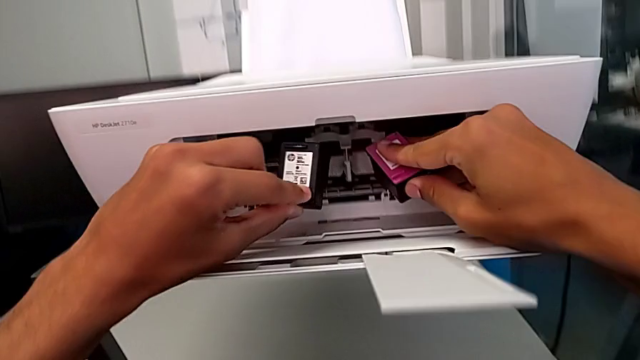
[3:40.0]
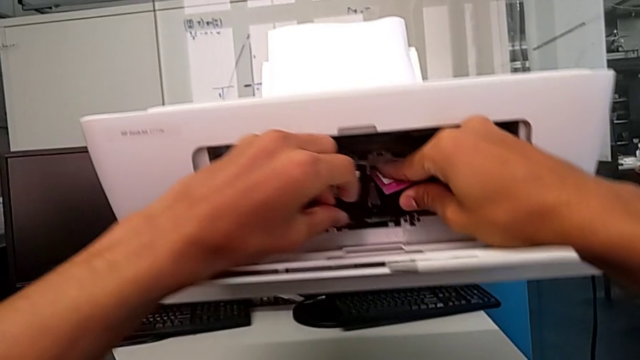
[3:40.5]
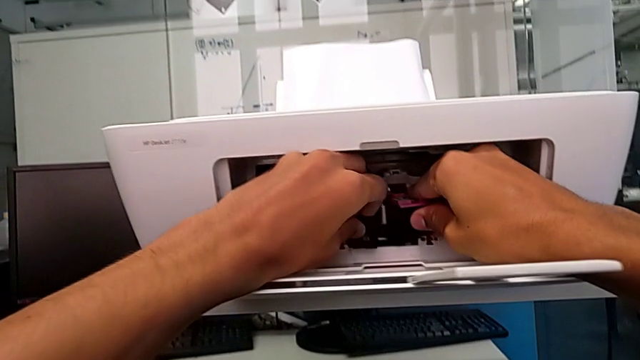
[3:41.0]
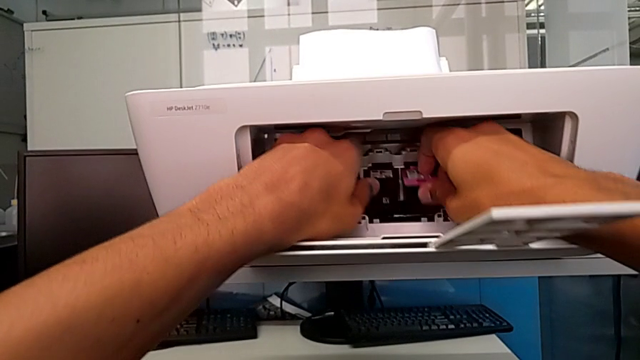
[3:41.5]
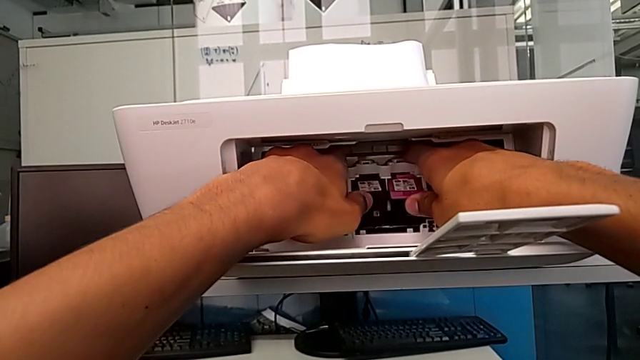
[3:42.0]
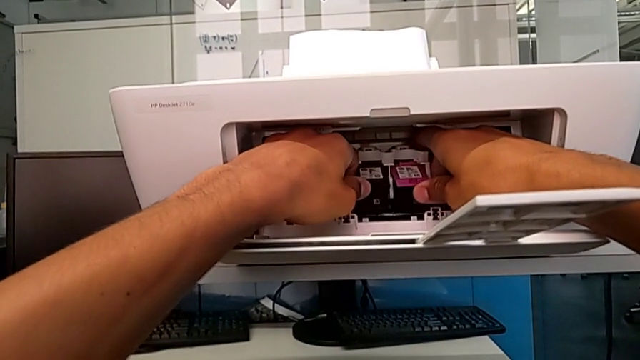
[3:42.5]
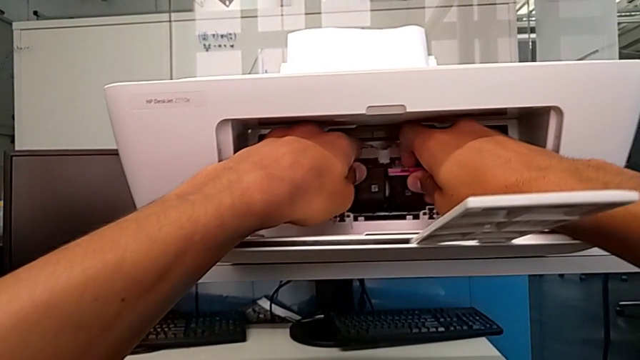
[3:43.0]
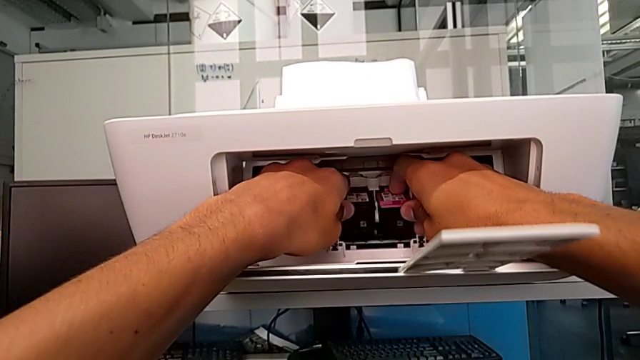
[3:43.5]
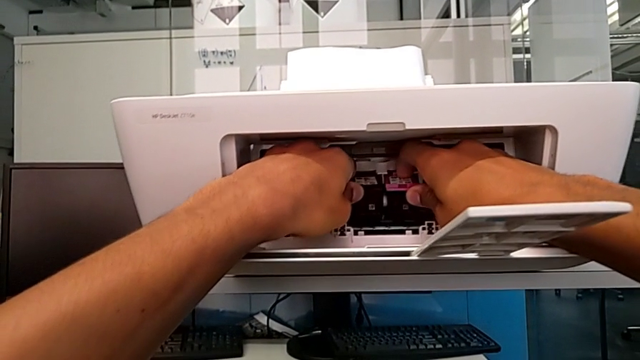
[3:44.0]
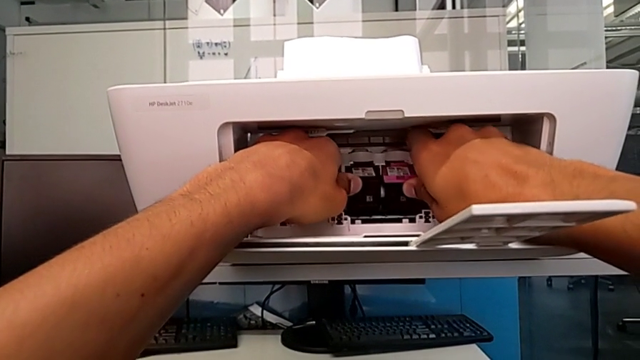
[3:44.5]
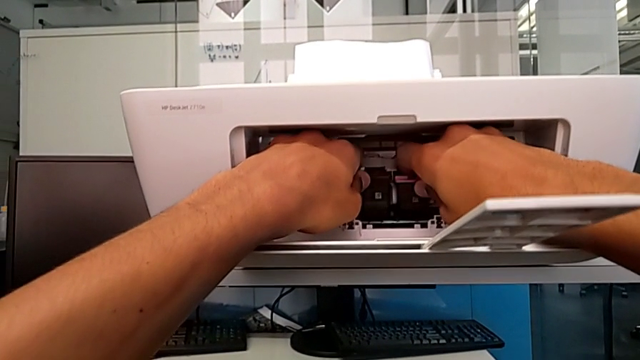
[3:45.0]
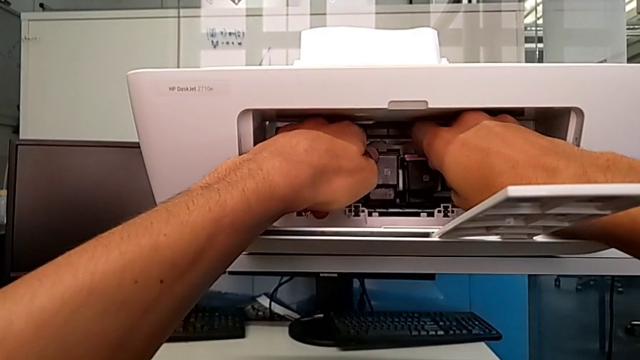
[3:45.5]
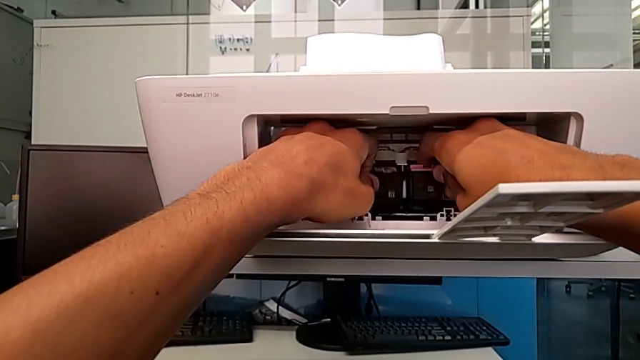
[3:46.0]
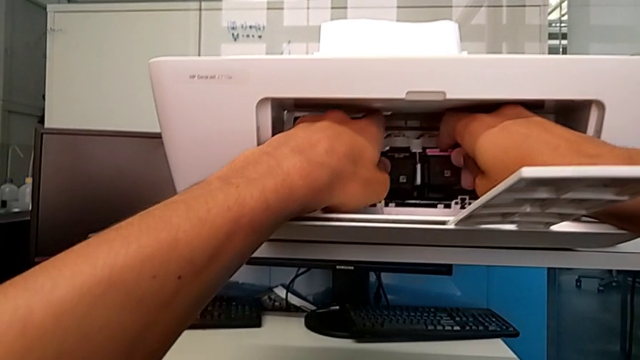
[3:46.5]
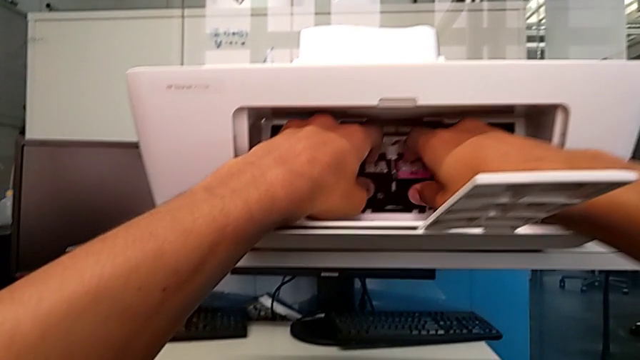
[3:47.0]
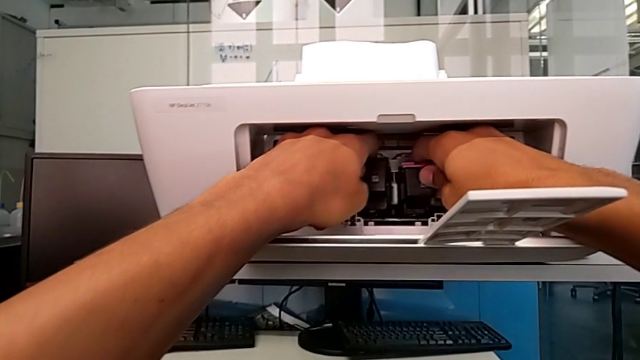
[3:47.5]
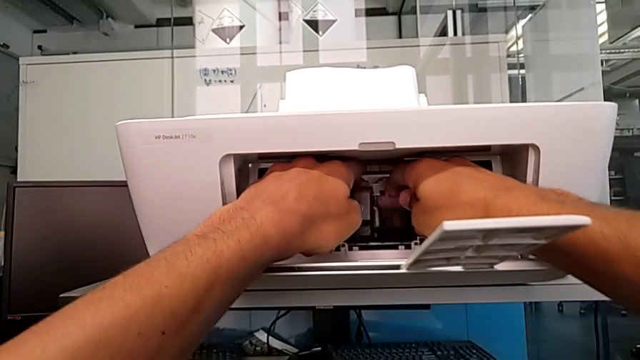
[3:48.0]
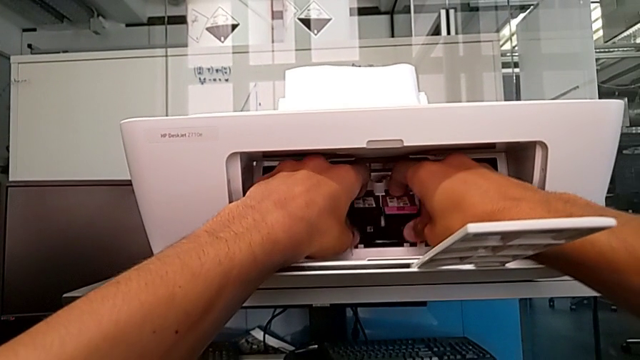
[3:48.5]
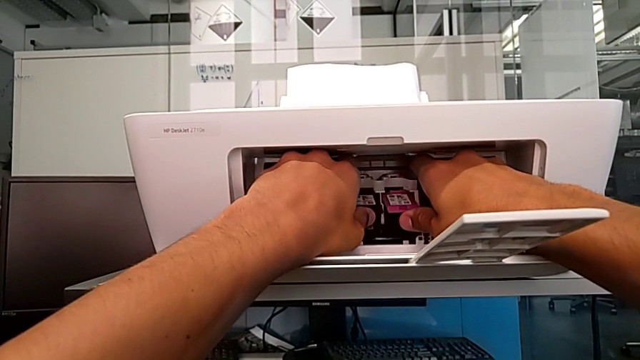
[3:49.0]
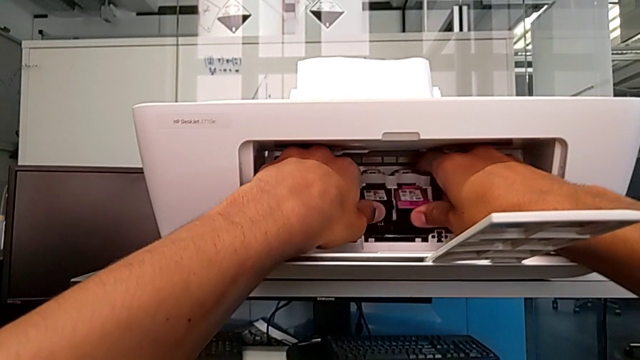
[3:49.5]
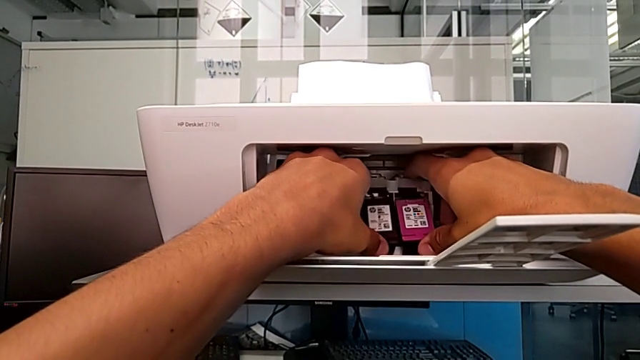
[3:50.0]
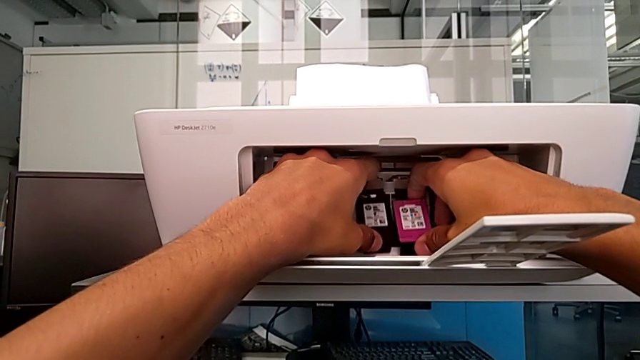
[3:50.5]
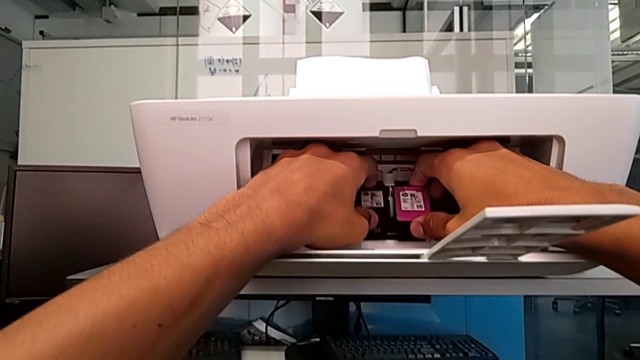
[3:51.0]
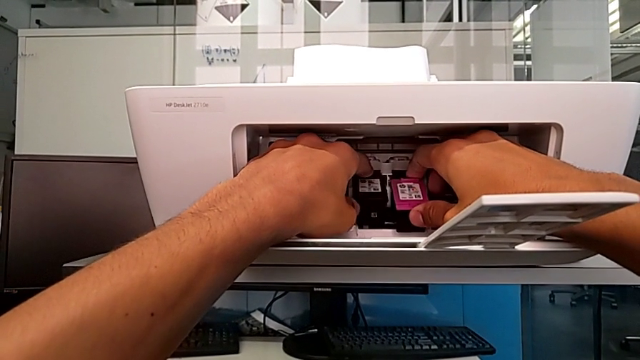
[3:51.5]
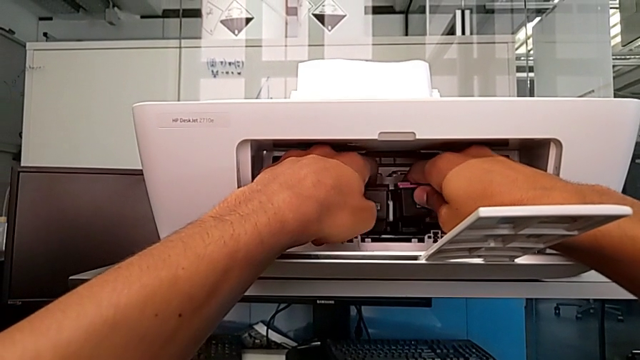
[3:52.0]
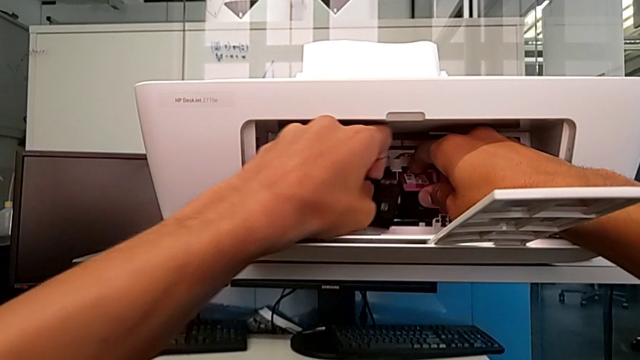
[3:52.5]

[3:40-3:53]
The camera wearer is inserting the new ink cartridges into the printer. They wrongly push the new ink cartridge three times, placing the ink cartridges in the wrong slots.

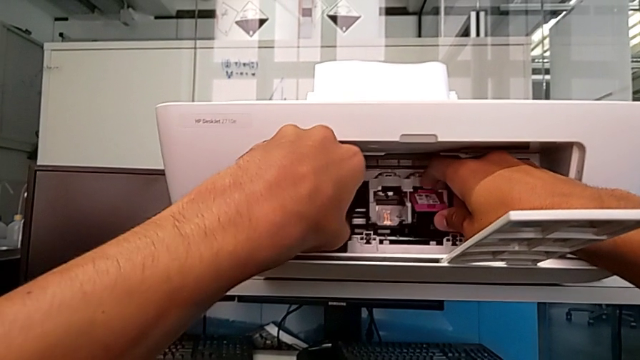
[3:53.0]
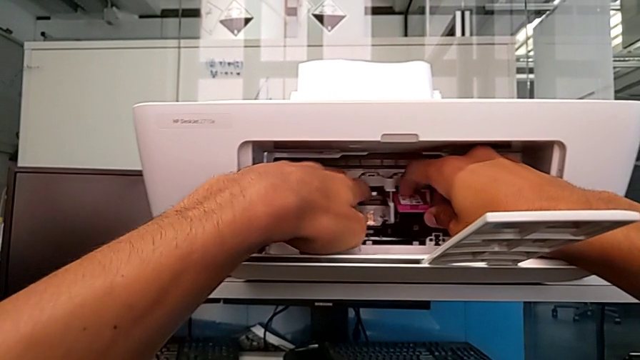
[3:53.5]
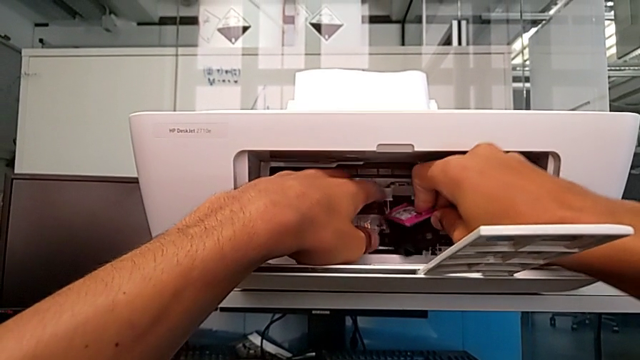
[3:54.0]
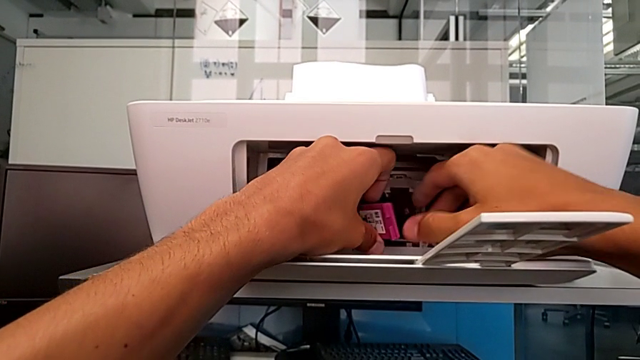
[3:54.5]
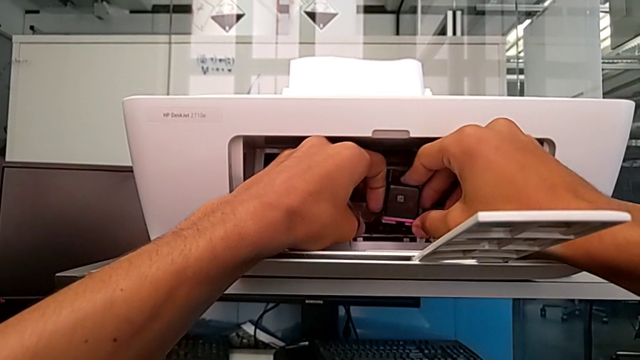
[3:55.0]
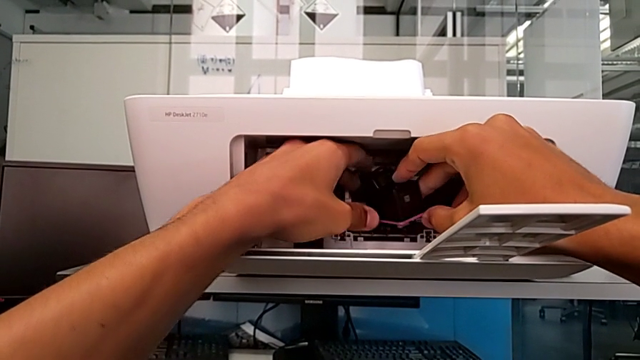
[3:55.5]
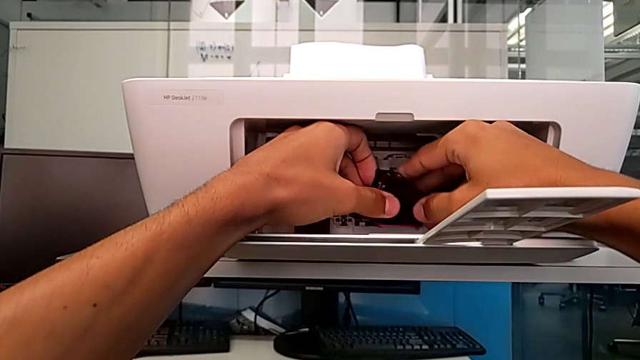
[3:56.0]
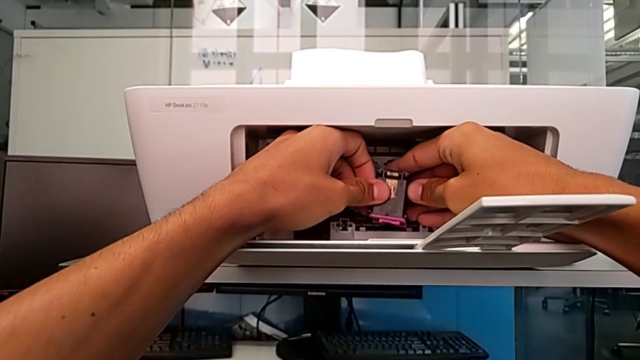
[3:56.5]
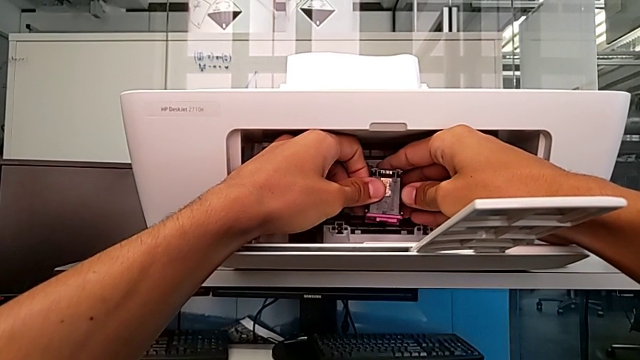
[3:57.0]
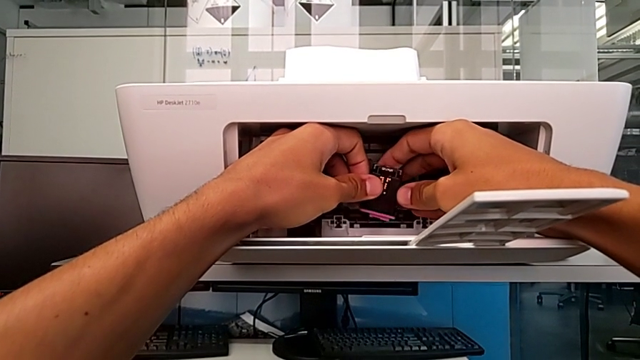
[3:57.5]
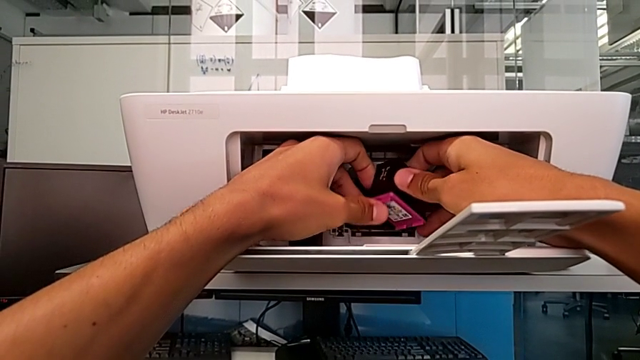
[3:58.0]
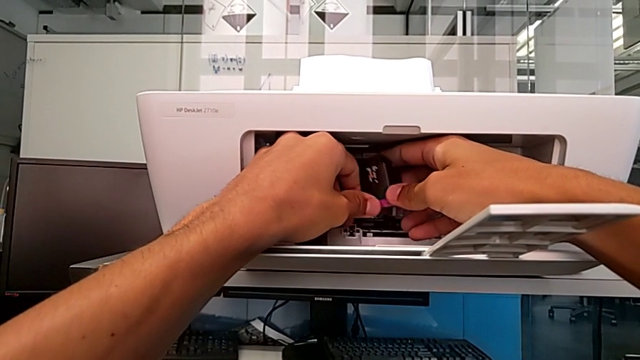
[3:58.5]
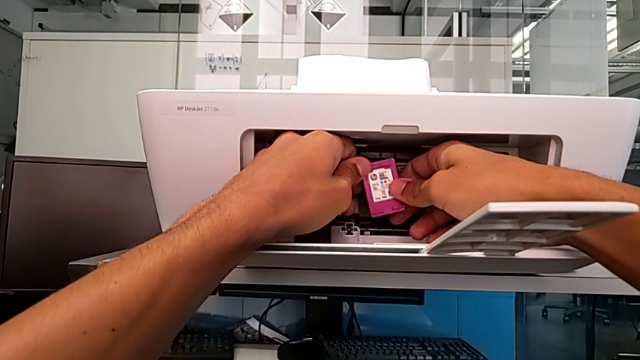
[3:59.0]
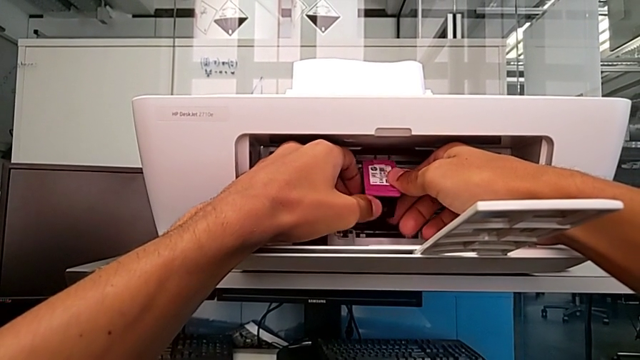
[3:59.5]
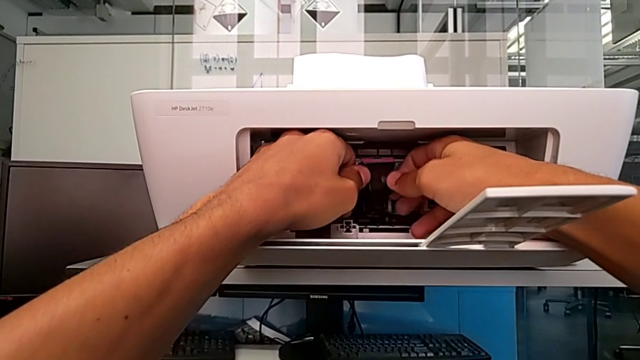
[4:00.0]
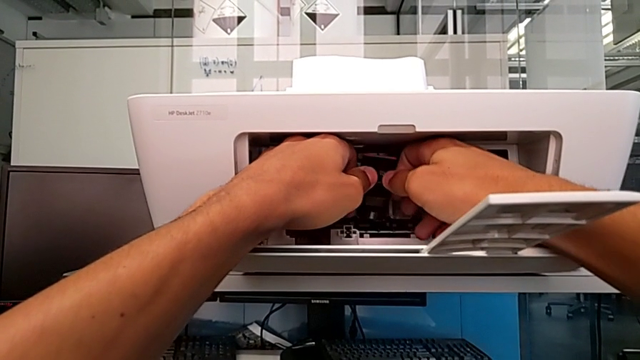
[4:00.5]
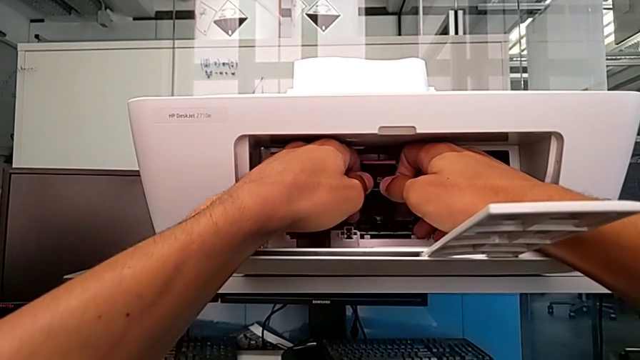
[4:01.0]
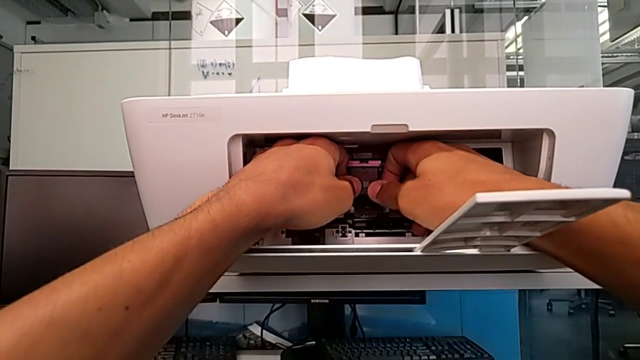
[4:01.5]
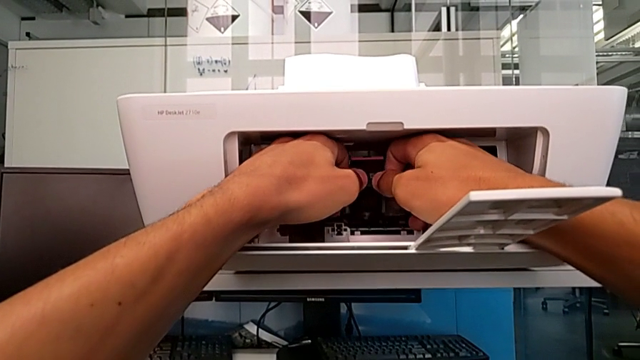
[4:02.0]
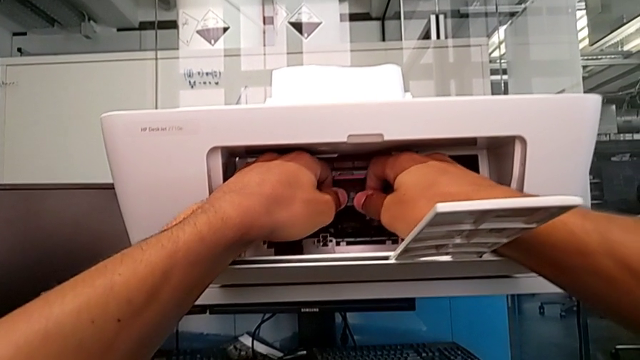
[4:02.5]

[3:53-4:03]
The camera wearer is inserting the new ink cartridges into the printer. They place the new ink cartridge.
